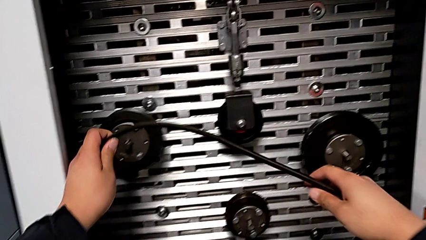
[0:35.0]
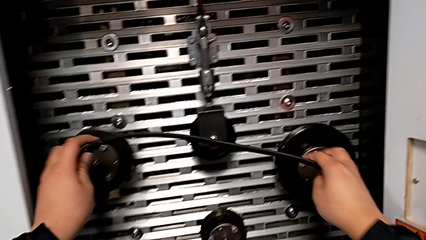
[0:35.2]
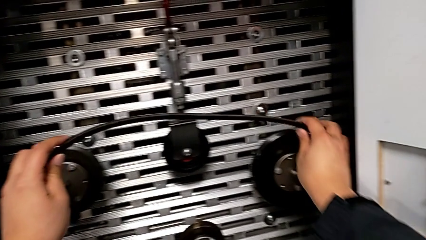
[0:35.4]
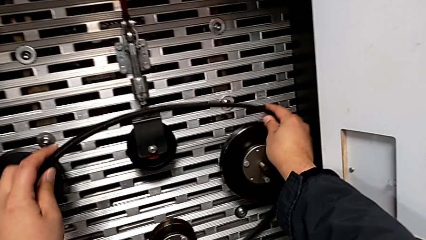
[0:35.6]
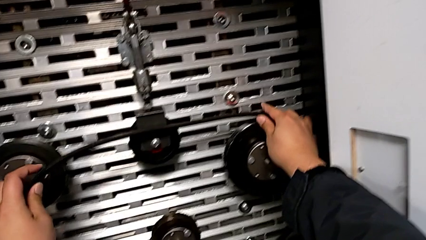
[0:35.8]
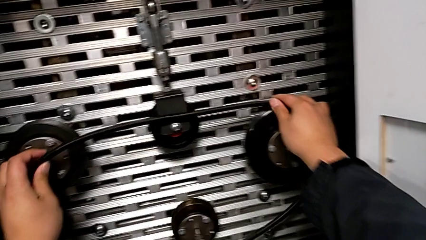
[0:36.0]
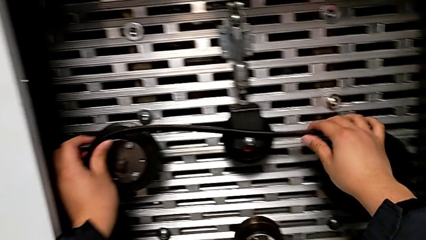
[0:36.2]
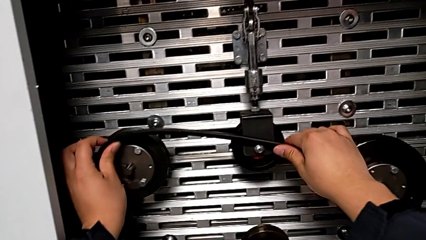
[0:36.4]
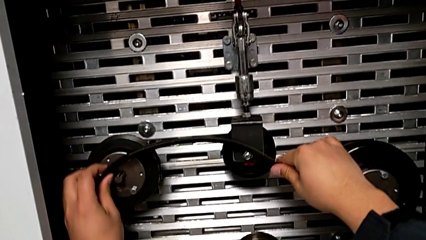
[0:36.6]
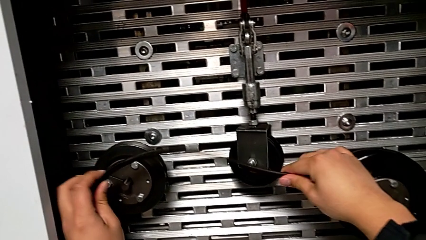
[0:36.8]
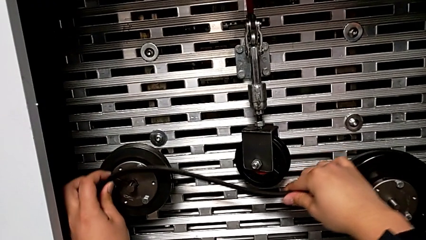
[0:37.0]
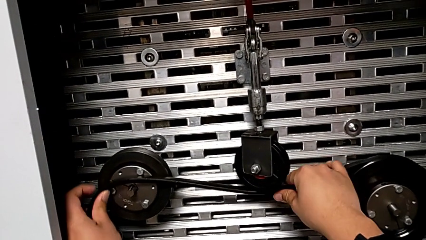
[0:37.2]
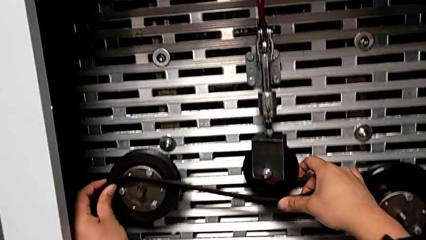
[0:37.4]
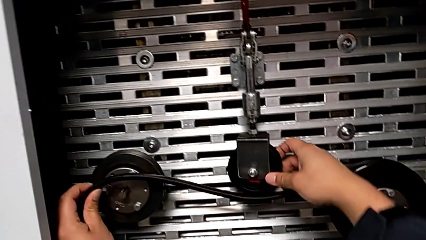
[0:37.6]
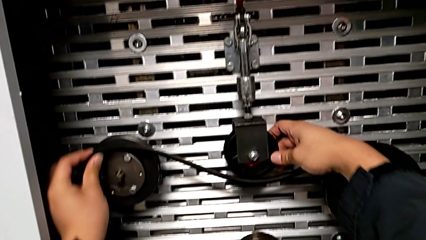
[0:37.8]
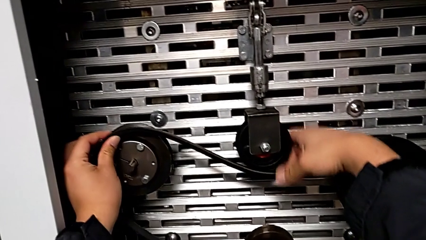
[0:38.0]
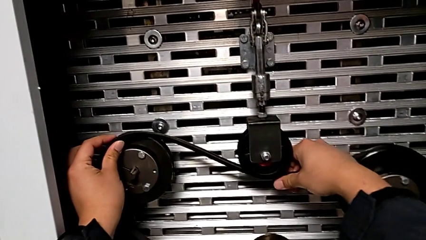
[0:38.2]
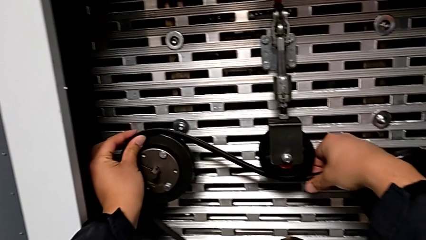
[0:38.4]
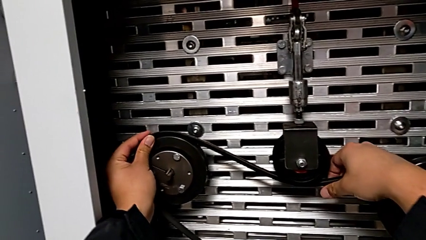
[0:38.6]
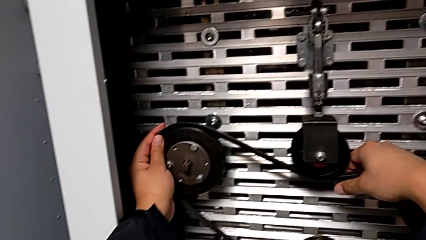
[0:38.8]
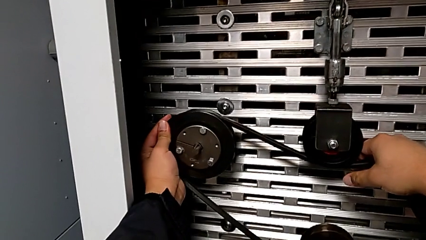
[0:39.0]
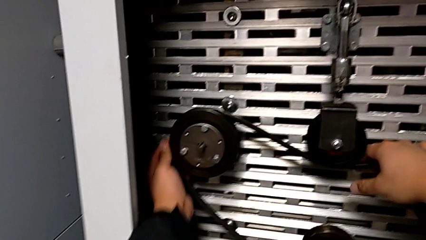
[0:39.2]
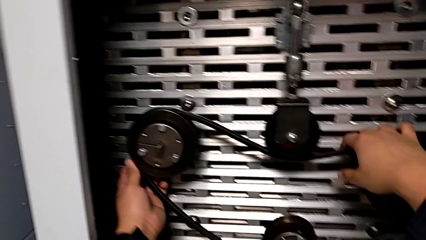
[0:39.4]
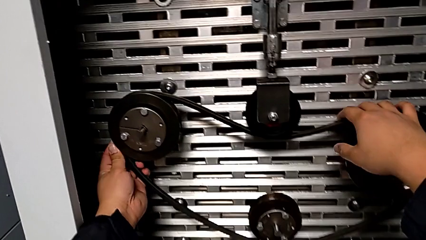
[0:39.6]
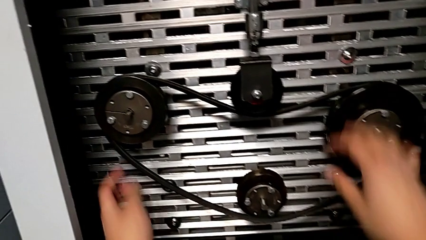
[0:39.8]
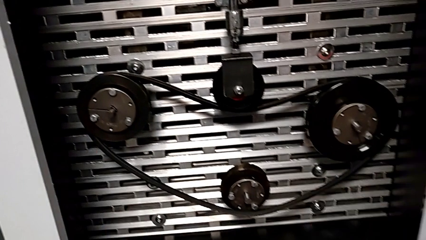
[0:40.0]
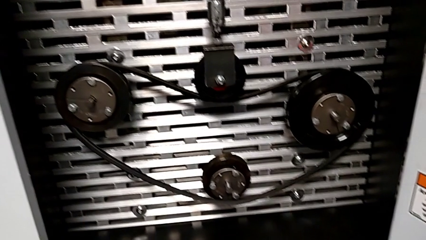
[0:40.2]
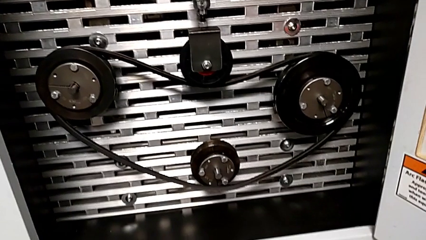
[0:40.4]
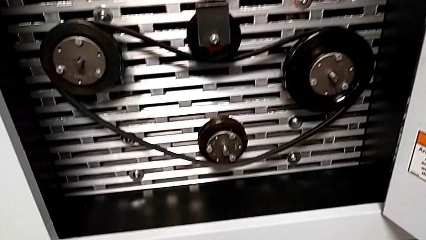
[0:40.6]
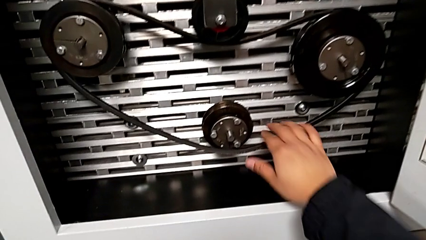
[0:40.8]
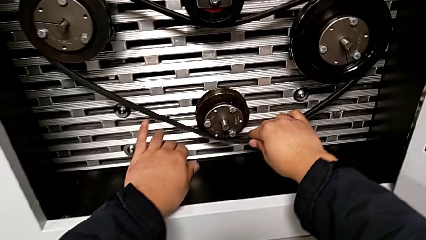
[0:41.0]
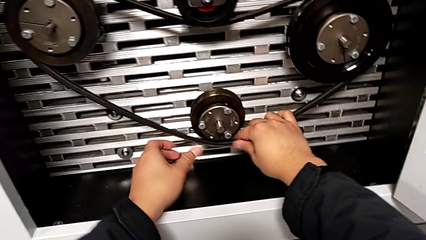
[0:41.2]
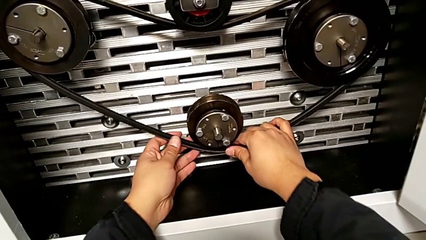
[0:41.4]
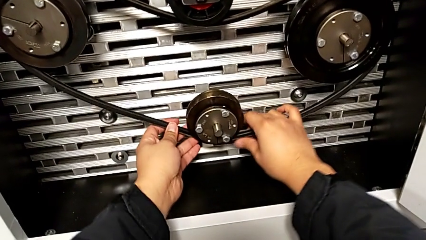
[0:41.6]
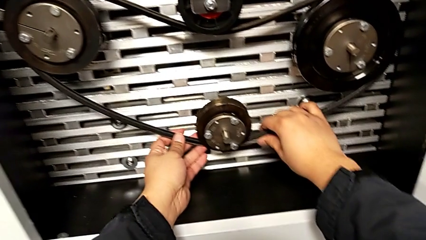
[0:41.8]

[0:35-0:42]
The camera wearer exchanges their damaged belt. They assemble the new belt.

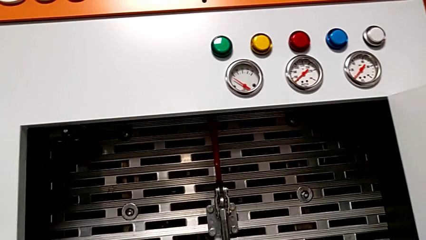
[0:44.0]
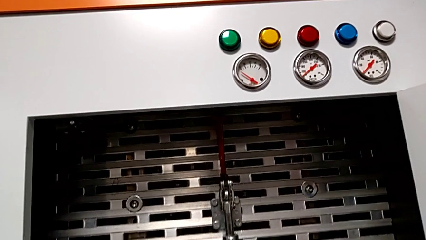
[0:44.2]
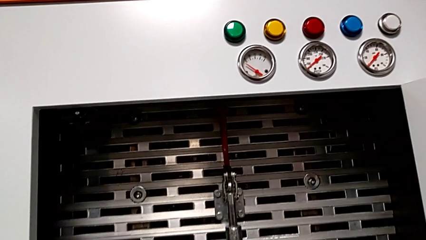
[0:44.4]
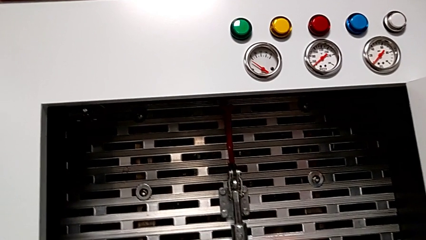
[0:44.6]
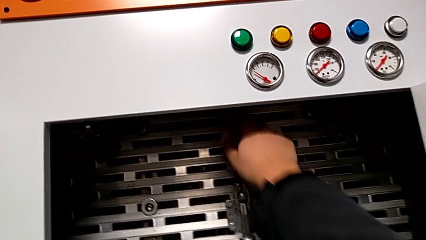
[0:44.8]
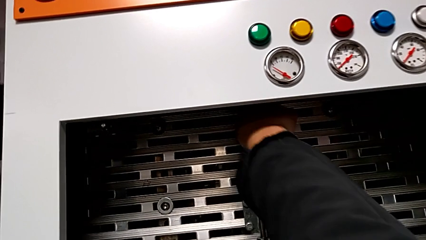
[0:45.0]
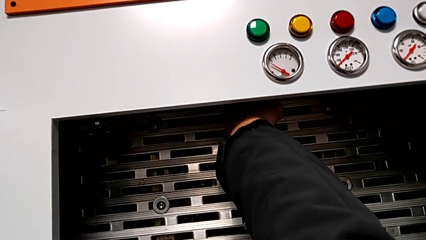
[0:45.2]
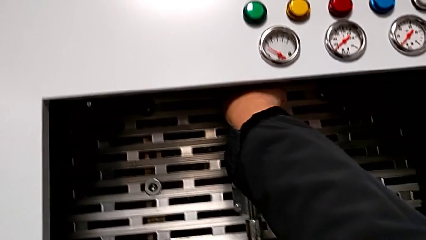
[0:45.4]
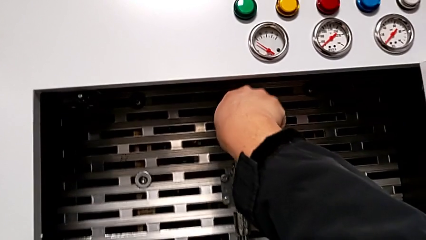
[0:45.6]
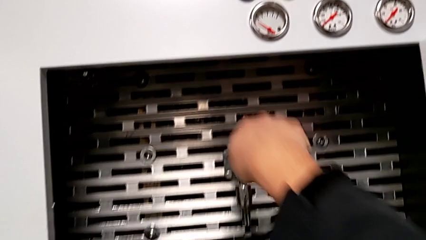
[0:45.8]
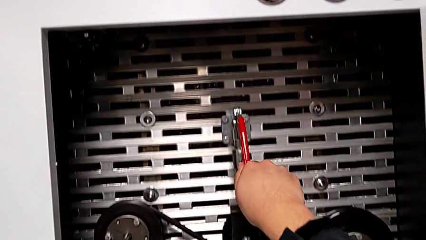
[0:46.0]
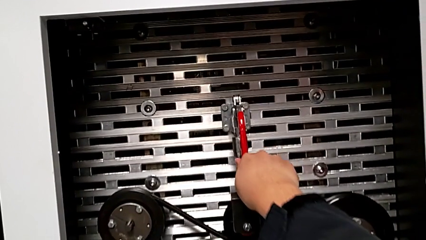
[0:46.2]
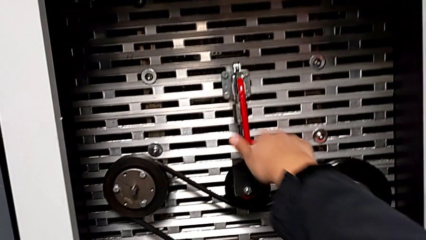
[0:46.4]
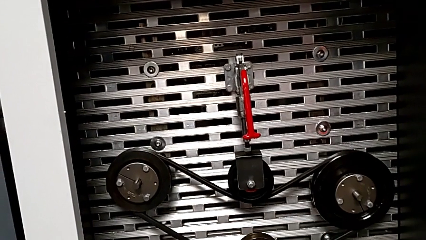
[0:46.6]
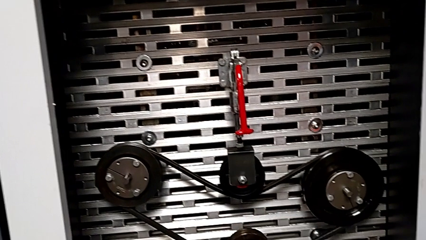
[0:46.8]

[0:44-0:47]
The camera wearer pulls the red lever down. They approach the red lever and push it.

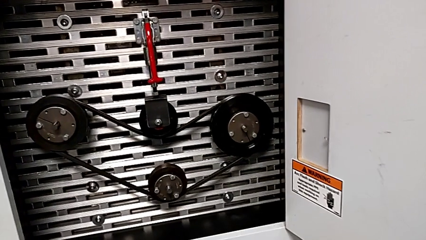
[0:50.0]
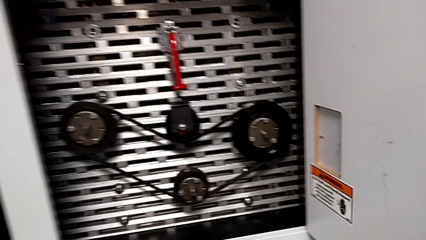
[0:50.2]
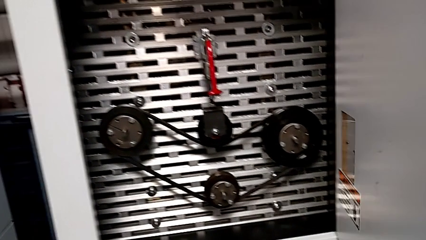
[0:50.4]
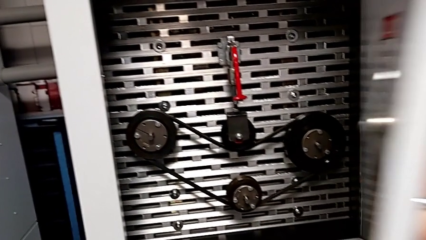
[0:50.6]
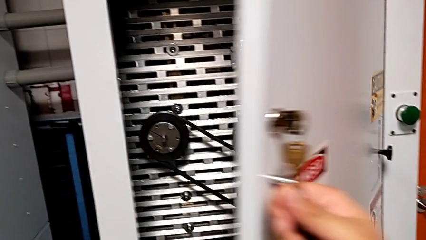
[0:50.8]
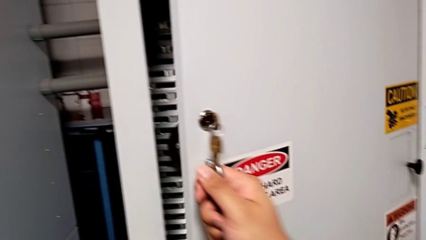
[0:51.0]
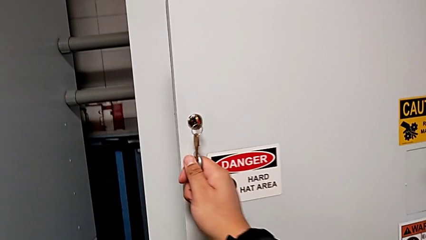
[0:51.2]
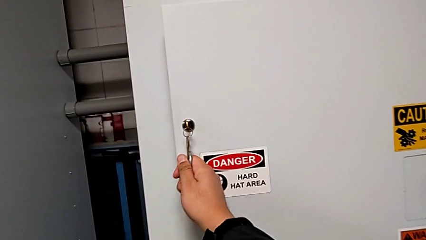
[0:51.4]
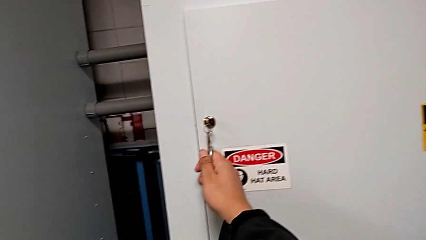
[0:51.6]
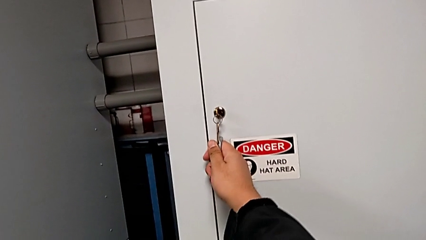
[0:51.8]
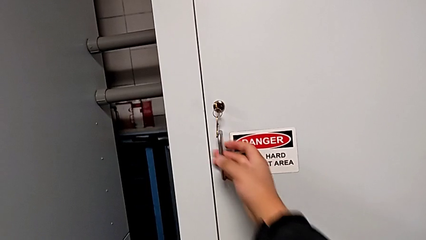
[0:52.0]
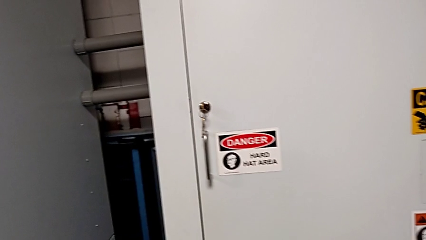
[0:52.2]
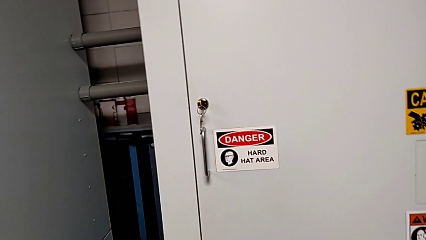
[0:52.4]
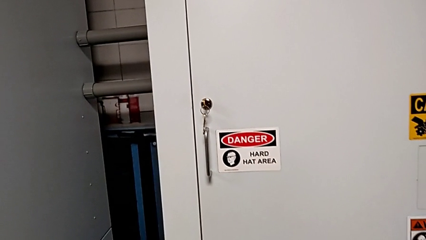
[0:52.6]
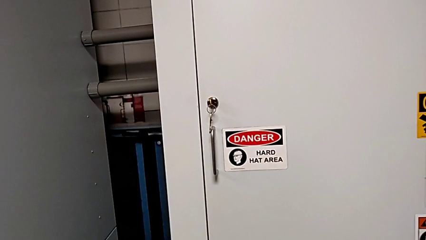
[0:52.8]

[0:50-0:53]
The camera wearer closes the front door. They close the front panel door.

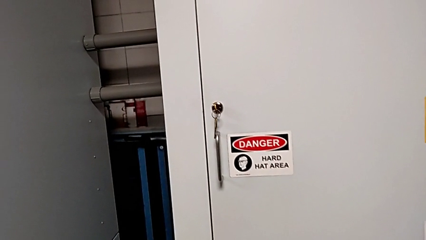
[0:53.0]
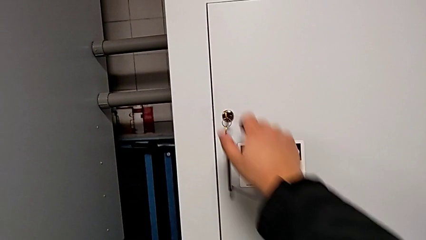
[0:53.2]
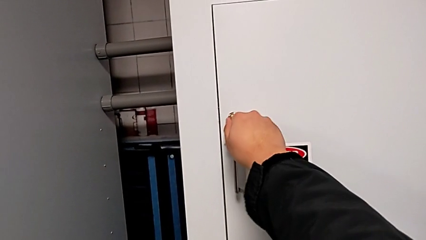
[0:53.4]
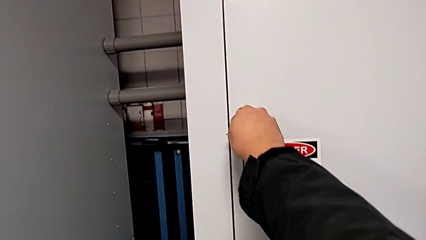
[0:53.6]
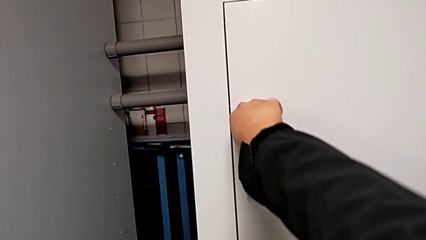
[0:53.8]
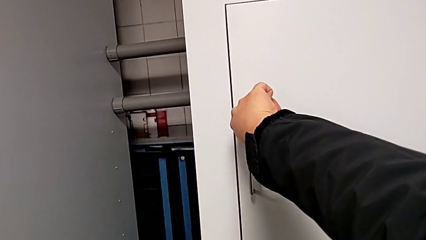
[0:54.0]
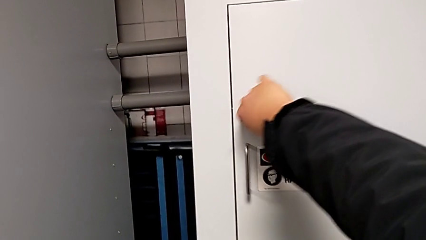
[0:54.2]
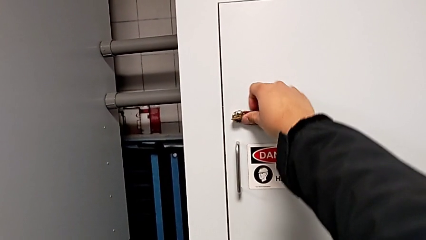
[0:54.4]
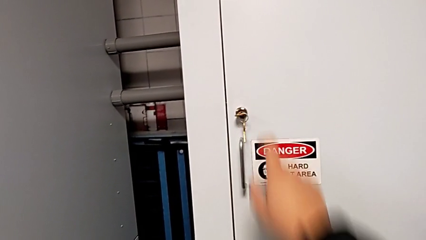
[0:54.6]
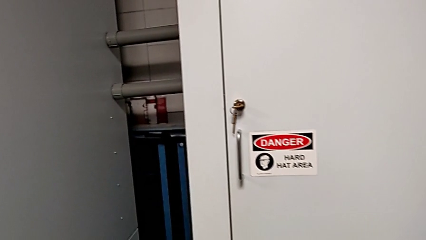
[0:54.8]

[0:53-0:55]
The camera wearer locks the panel. They lock the front panel door.
